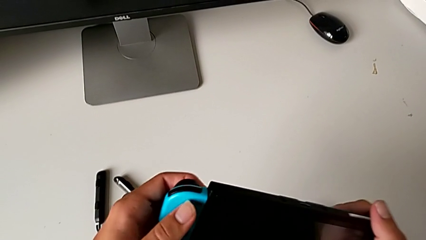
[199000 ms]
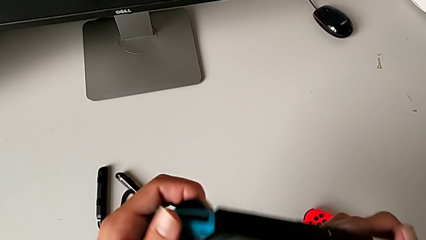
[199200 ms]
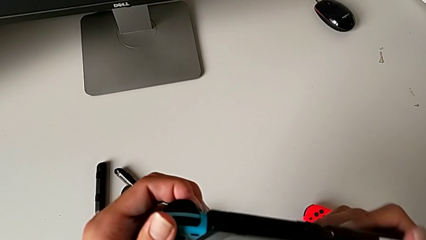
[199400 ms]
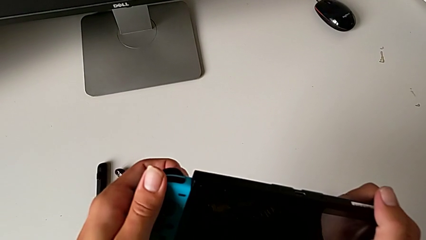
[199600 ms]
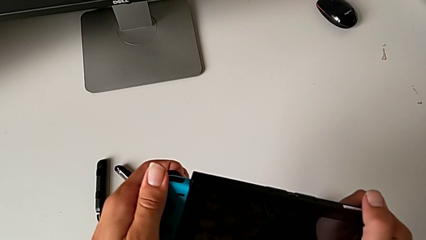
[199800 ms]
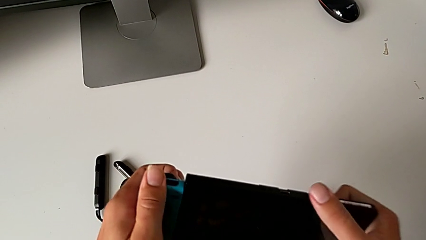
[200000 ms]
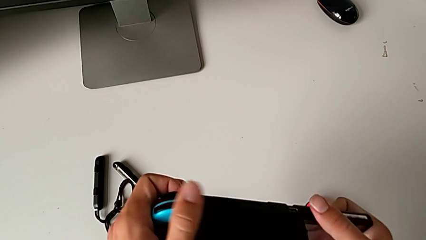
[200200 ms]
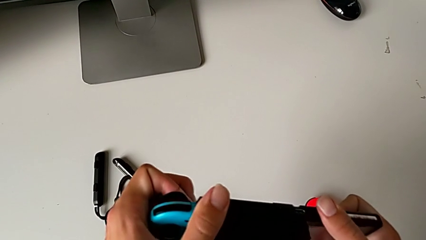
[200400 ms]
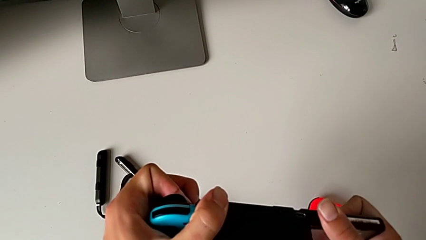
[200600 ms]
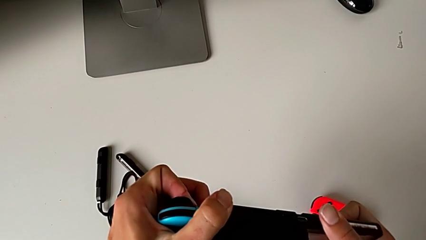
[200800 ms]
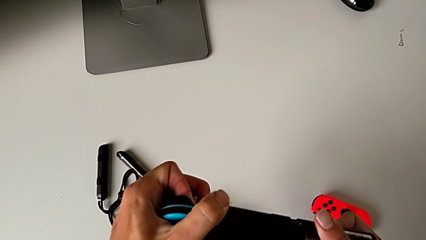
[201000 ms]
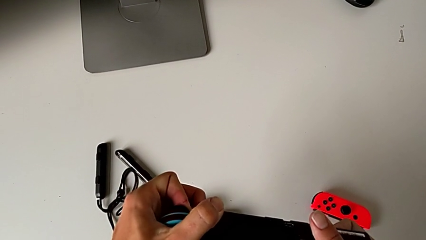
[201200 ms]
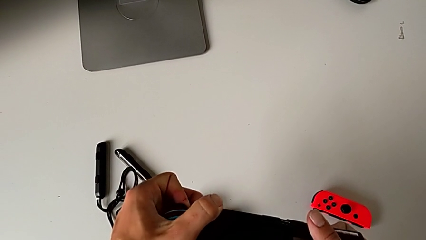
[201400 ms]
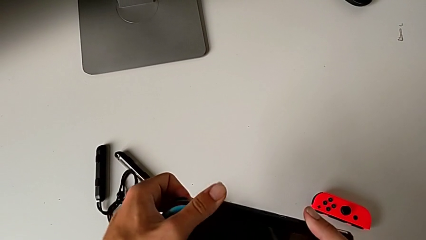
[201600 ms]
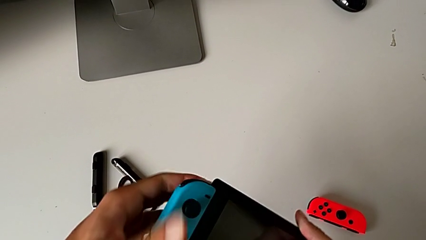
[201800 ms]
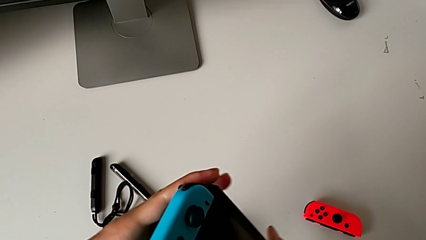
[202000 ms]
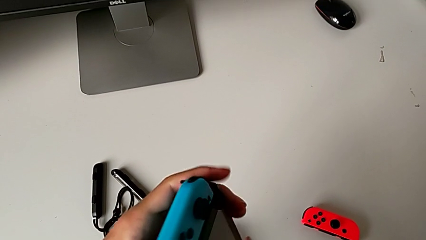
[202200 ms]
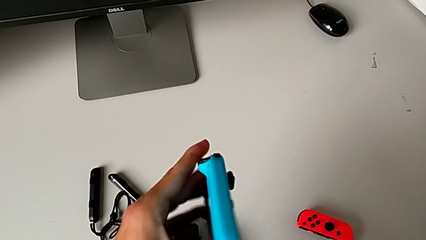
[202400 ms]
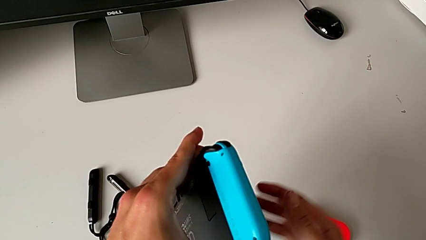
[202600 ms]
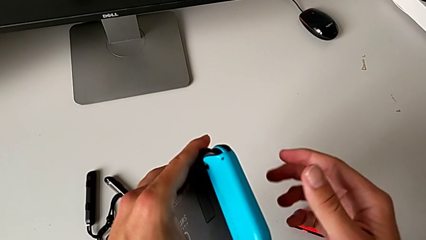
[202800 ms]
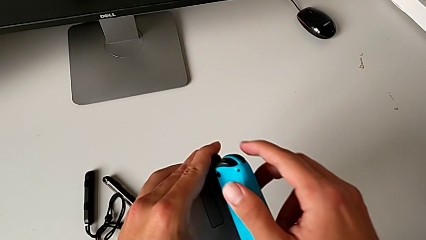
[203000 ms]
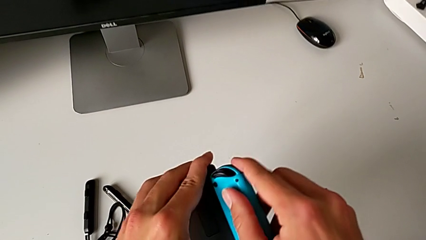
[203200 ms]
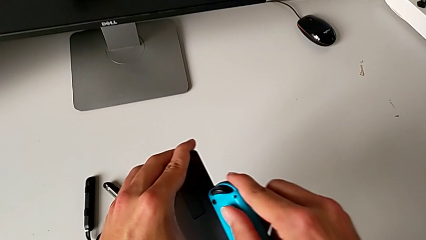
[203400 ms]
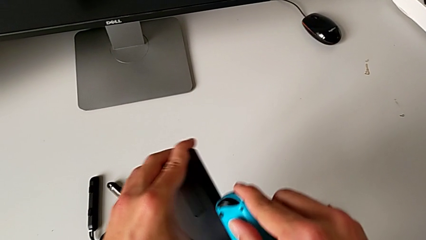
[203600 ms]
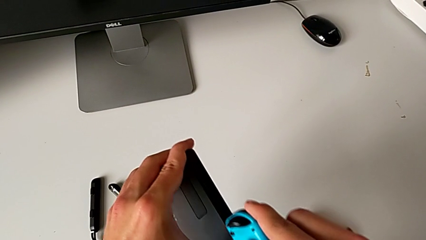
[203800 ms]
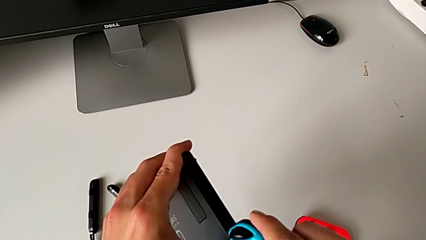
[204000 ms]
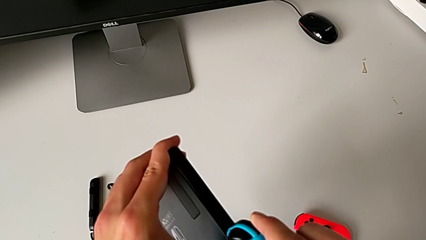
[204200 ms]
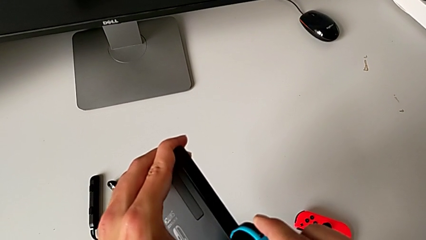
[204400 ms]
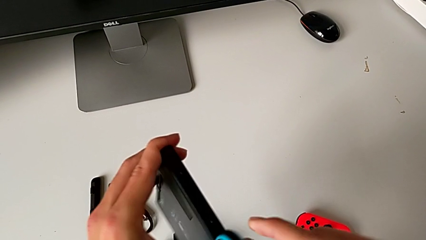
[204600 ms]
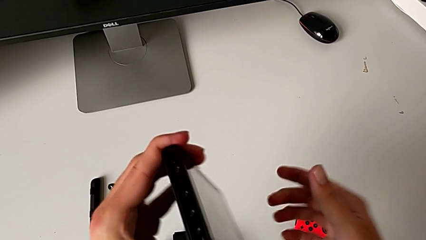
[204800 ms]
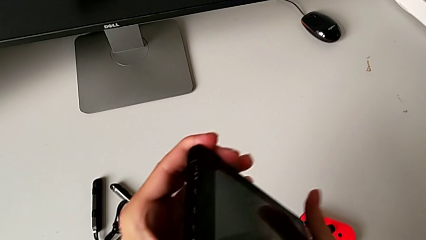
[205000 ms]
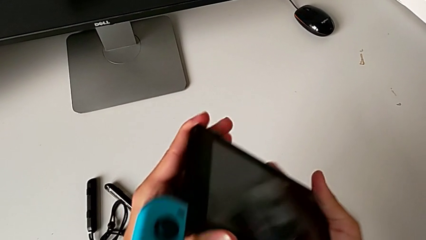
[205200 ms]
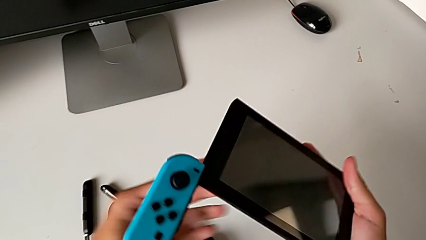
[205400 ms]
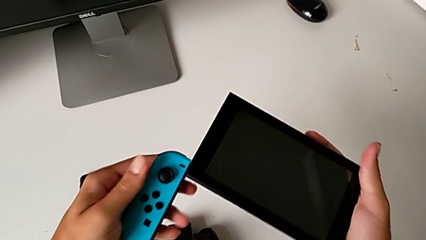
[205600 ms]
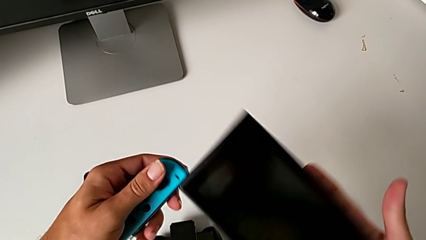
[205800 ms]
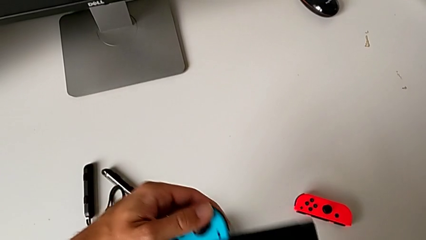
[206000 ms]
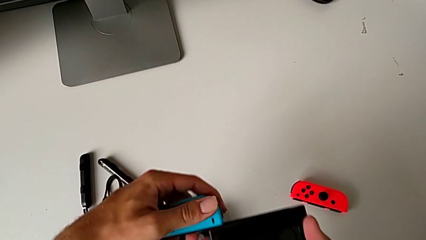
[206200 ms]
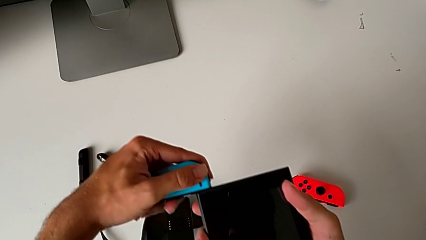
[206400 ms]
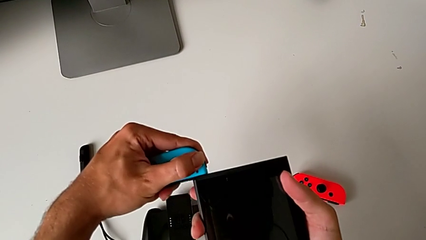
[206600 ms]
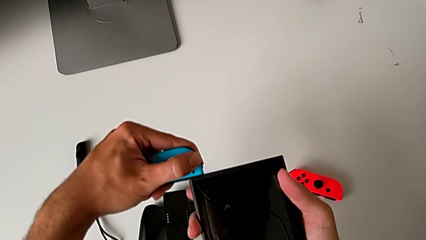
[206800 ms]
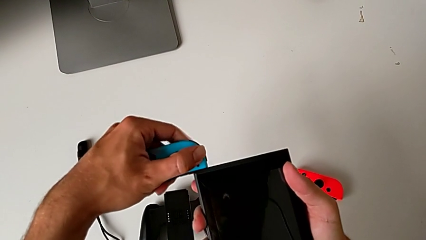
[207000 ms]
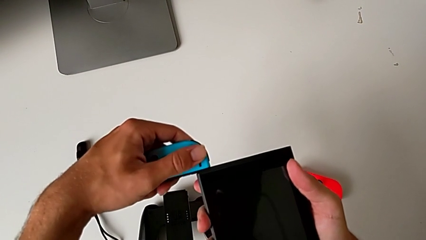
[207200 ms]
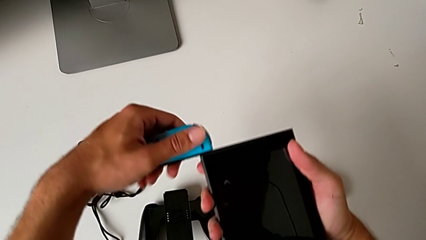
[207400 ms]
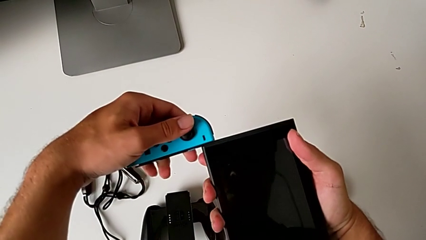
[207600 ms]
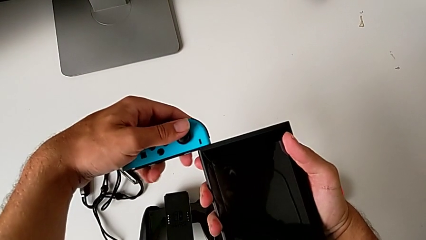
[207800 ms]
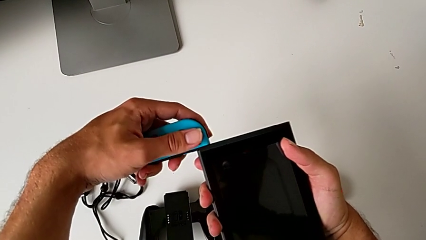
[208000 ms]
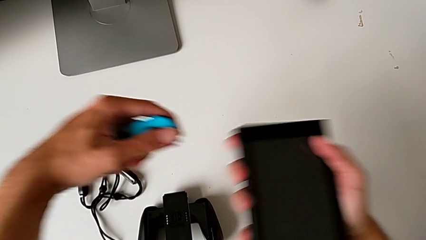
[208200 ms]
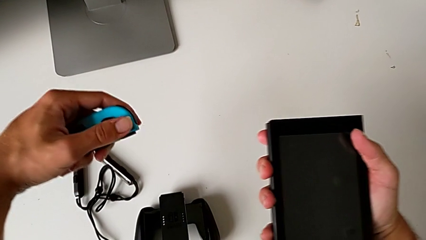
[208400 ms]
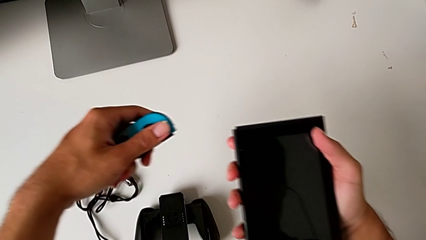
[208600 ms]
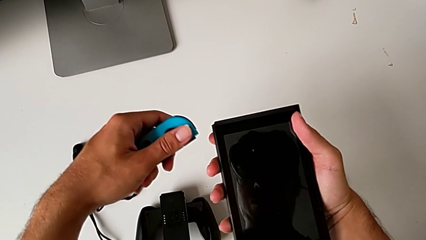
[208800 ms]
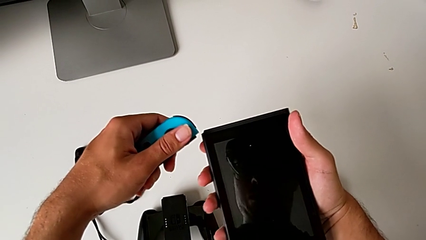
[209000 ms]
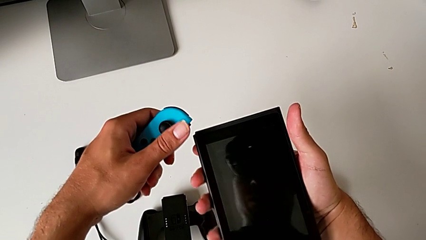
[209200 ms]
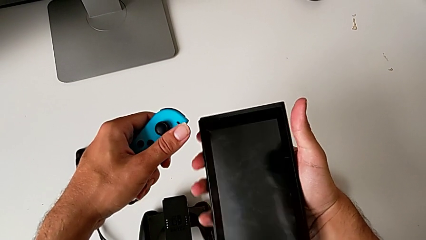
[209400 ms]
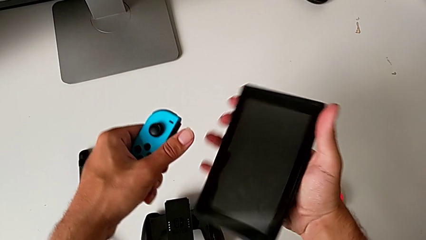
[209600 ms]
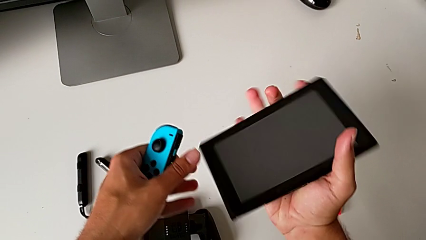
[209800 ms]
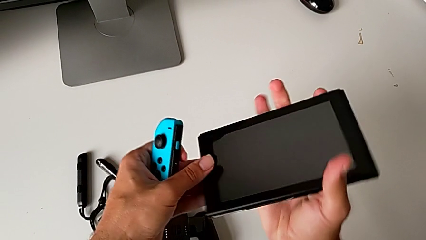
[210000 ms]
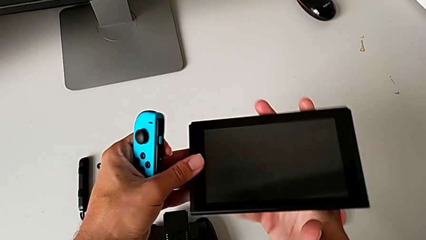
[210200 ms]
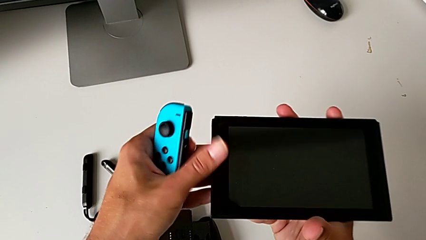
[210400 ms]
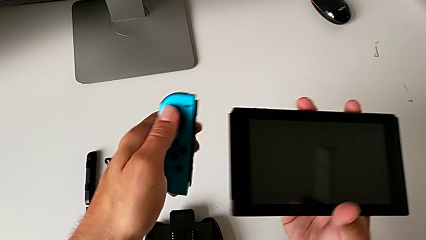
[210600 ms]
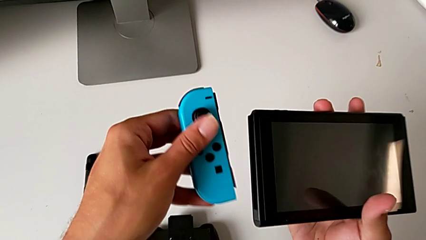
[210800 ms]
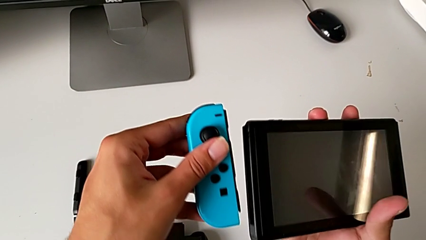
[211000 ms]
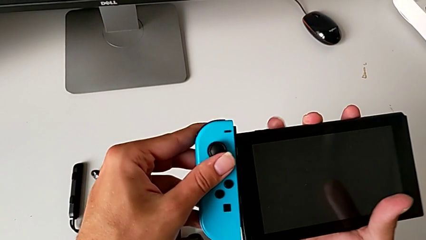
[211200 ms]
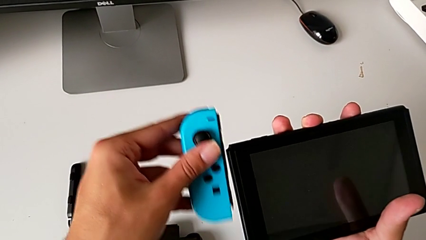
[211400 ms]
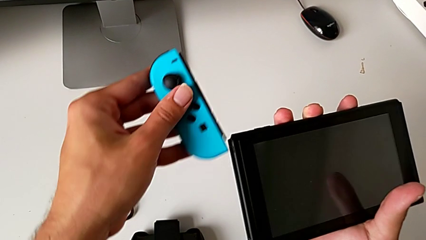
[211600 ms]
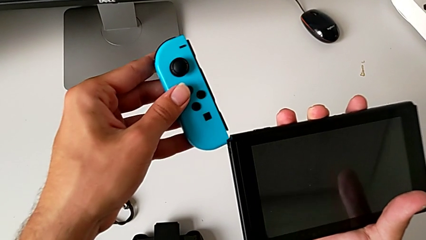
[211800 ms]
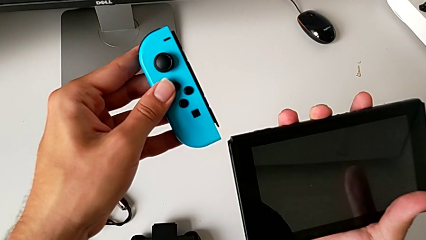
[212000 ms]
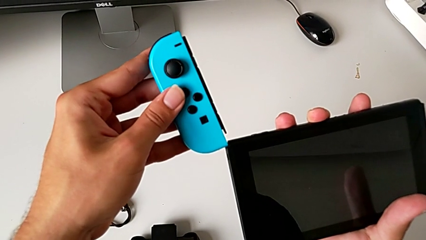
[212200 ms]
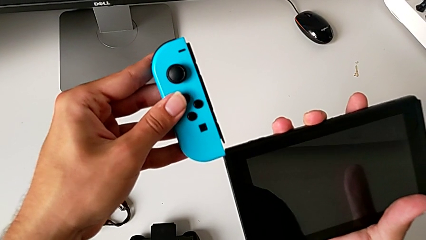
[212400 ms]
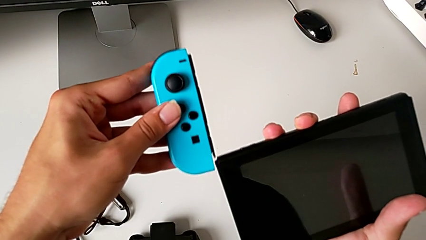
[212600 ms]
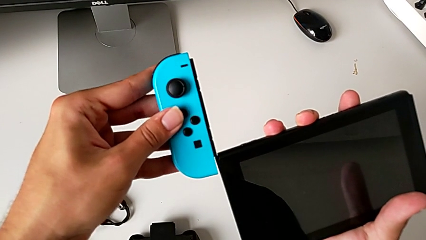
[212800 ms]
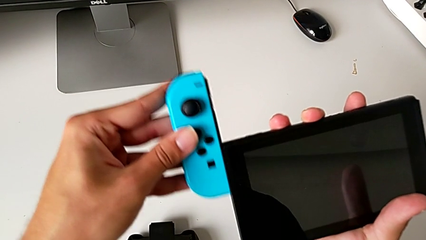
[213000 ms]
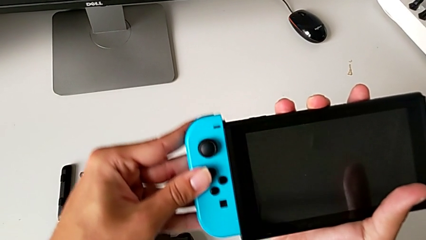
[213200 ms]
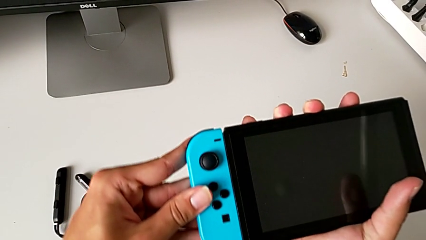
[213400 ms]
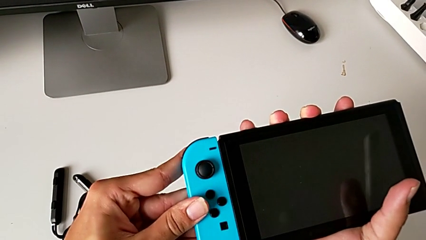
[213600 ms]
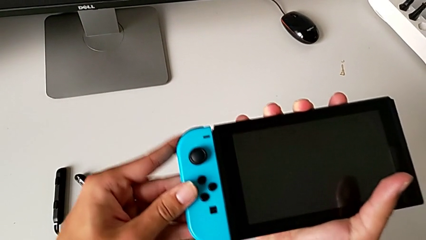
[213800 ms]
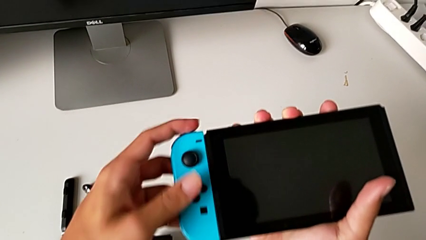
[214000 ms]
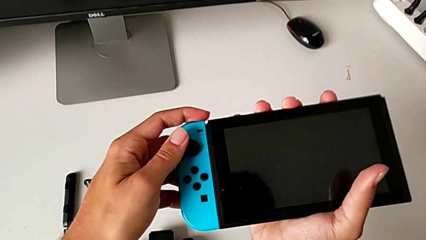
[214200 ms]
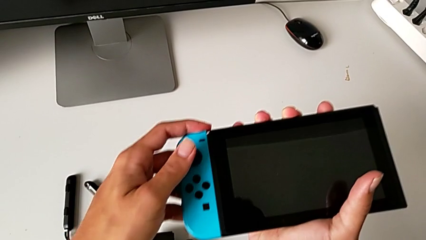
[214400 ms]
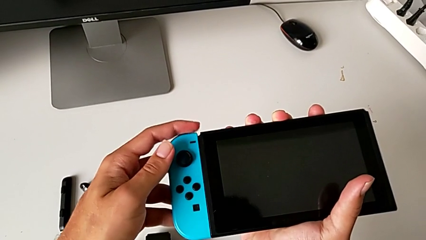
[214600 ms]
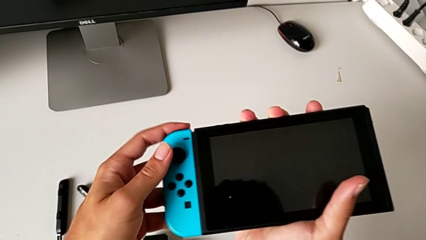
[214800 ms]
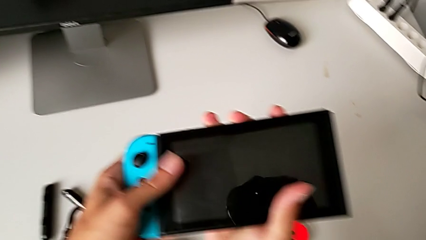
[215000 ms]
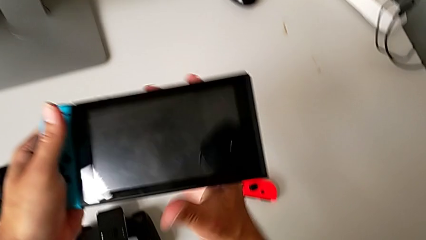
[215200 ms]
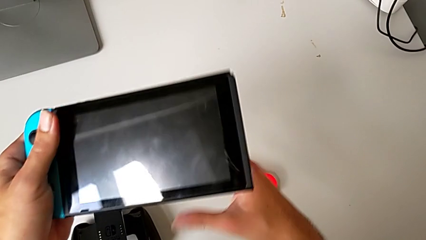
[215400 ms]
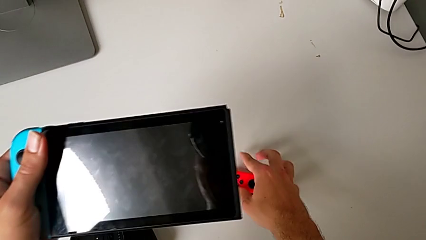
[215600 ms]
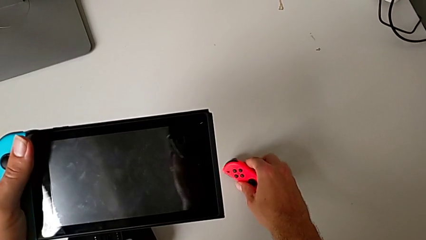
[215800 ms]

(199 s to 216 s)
The camera wearer is attaching the blue and red Joy-Con controllers to the Nintendo Switch. They wrongly push the blue Joy-Con controller, pushing it onto the Nintendo Switch on the wrong side. They flip the Nintendo Switch, slide the blue Joy-Con controller, flip the Nintendo Switch, withdraw the blue Joy-Con controller and rotate the Nintendo Switch. They lift the blue Joy-Con controller, insert it and slide it, all with the left hand, and grab the red Joy-Con controller with the right hand.
